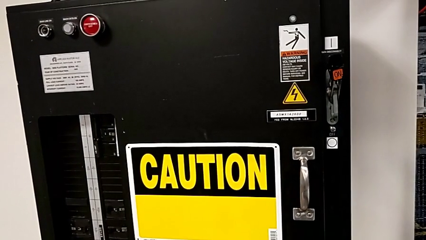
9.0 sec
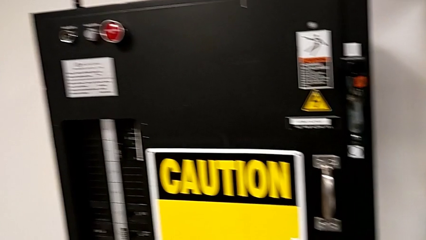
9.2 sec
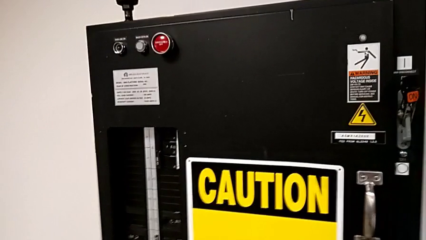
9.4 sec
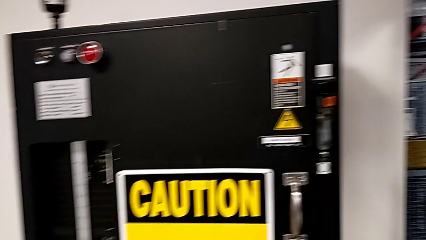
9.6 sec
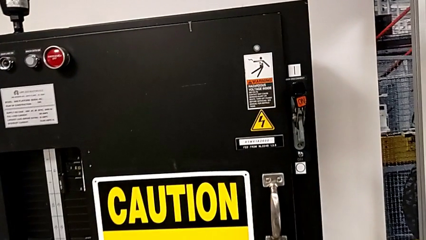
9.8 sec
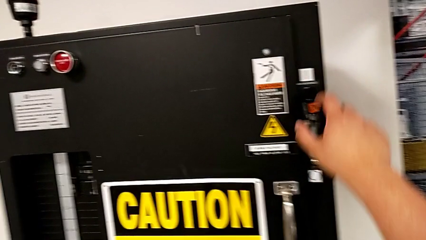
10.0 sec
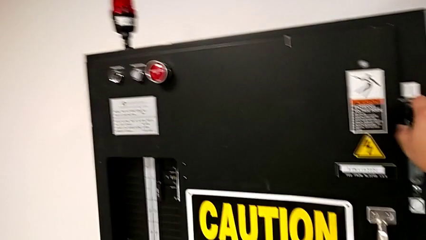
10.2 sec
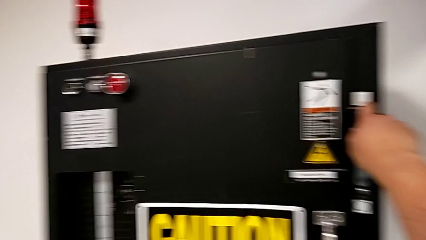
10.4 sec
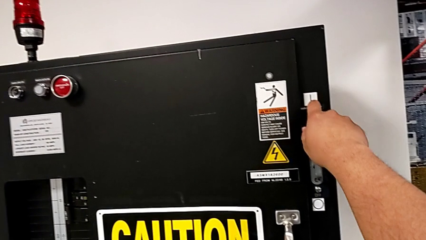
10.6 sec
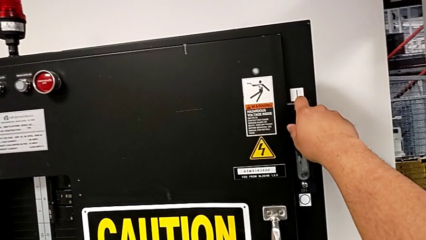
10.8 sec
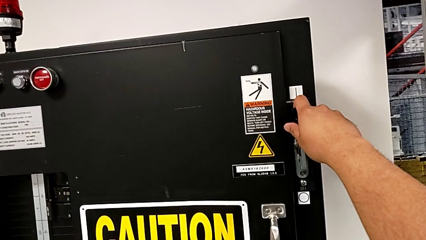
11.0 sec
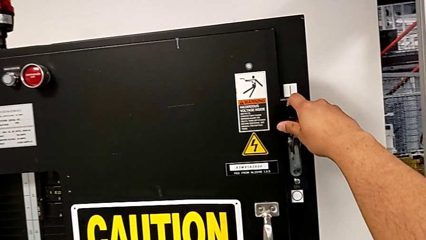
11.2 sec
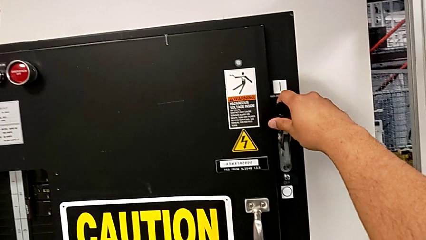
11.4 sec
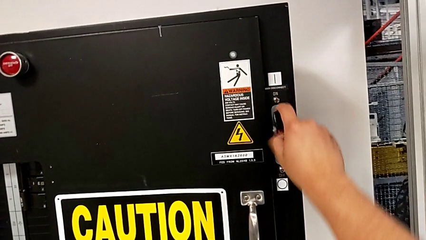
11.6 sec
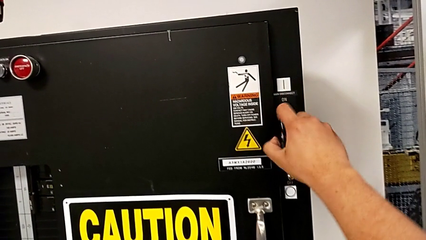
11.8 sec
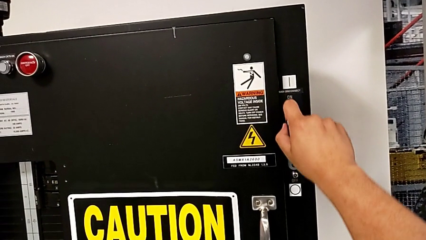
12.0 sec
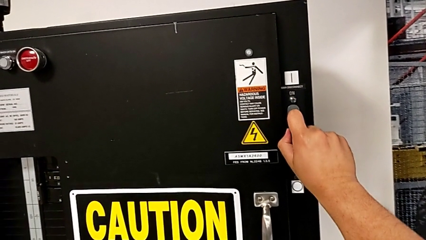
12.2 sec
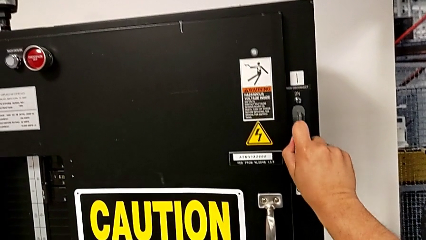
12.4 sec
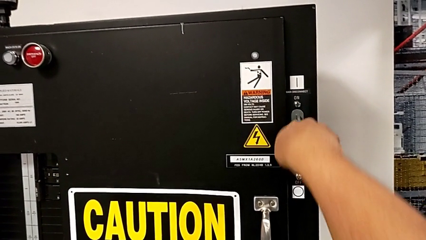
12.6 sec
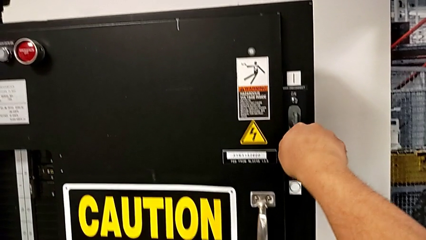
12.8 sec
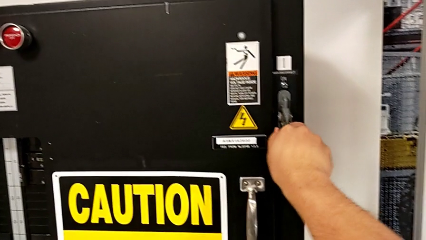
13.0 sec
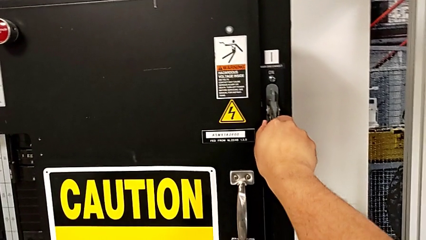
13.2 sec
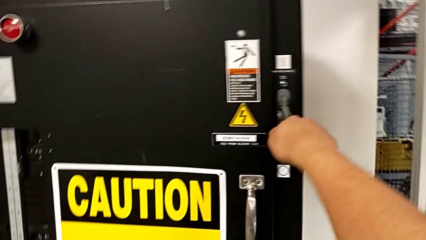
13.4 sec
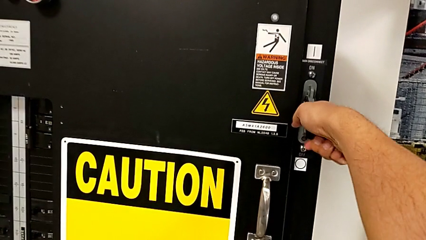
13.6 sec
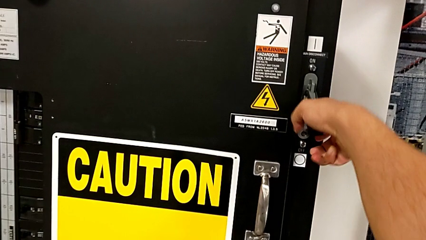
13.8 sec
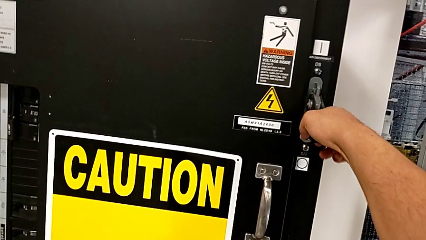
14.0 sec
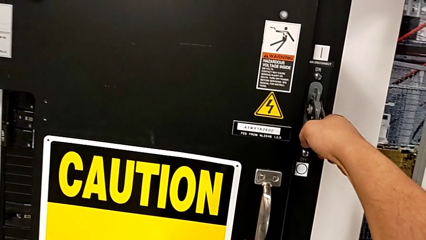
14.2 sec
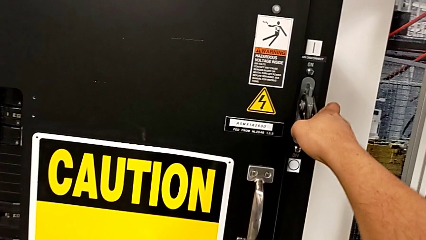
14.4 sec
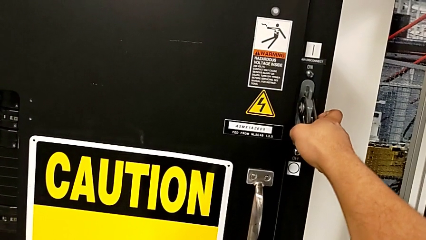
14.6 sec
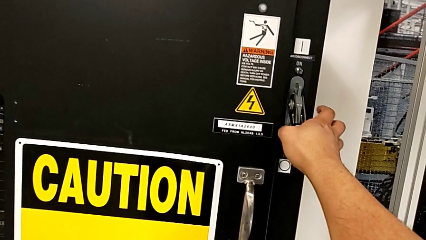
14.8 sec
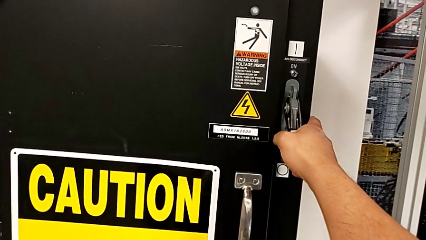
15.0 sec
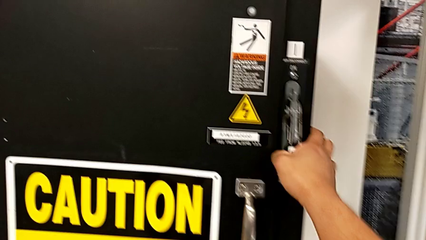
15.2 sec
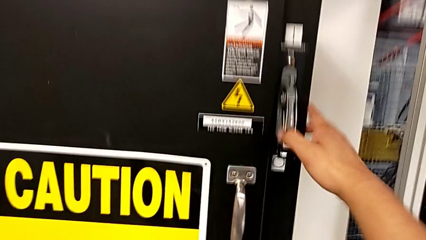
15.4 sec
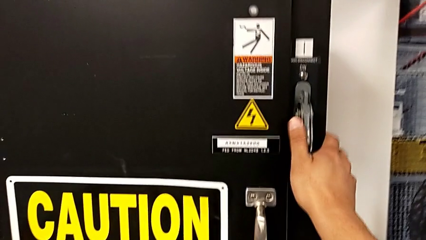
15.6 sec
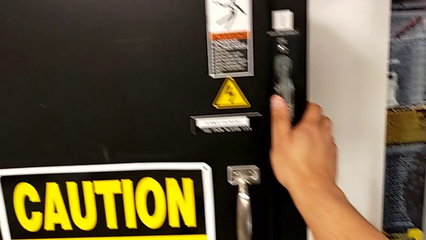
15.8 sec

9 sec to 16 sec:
The camera wearer turns off the circuit breaker. They grab the lever and push it.

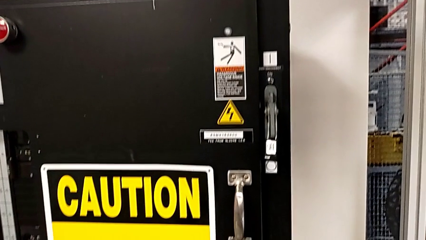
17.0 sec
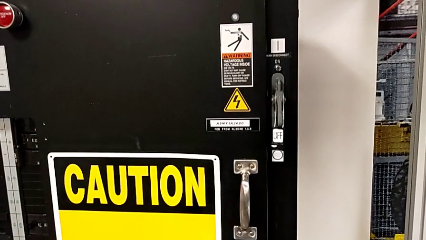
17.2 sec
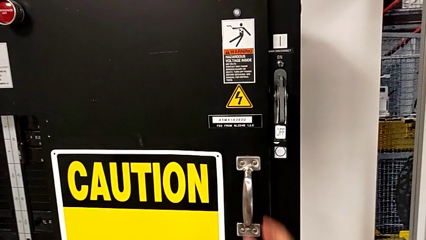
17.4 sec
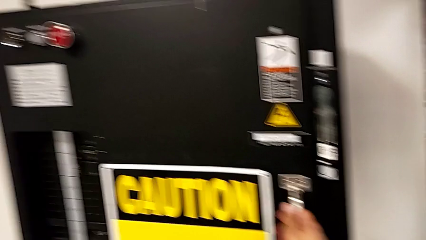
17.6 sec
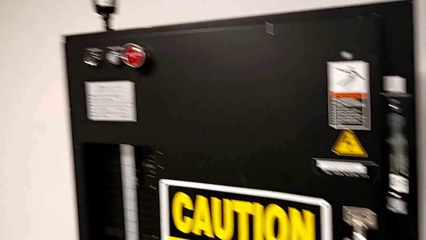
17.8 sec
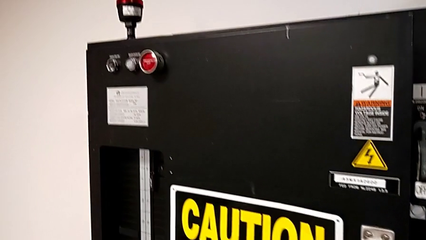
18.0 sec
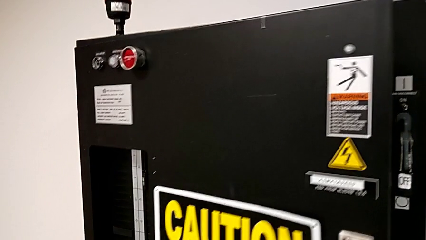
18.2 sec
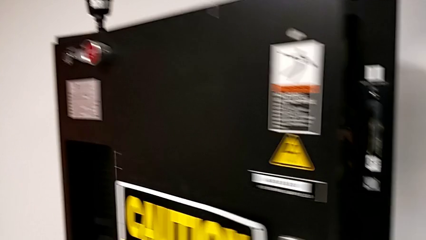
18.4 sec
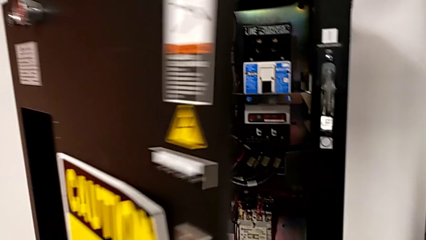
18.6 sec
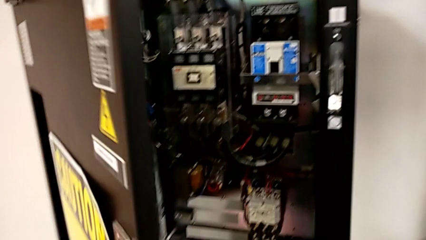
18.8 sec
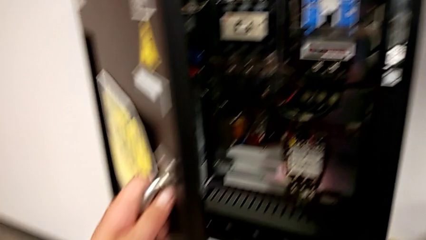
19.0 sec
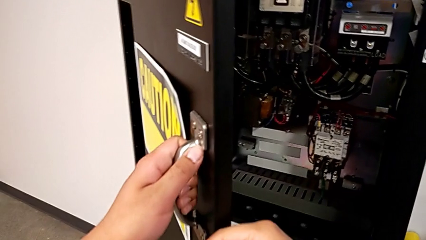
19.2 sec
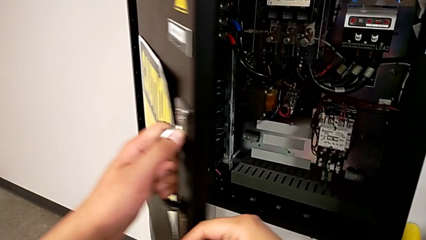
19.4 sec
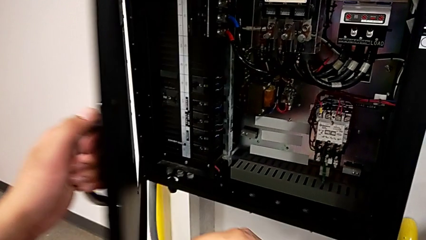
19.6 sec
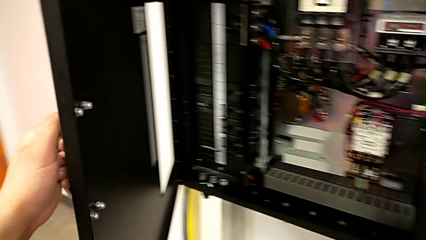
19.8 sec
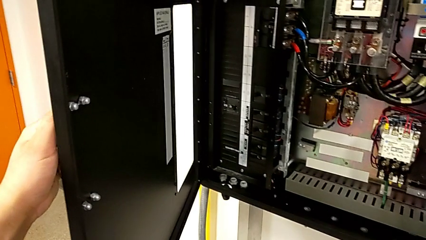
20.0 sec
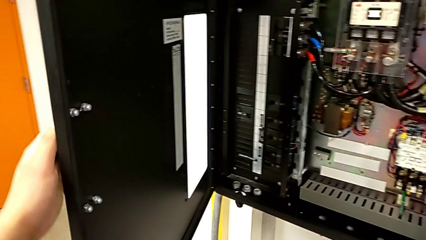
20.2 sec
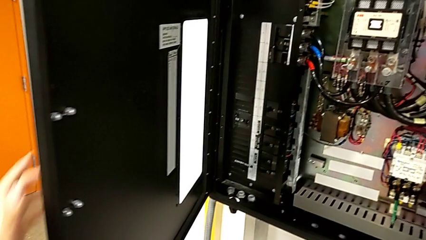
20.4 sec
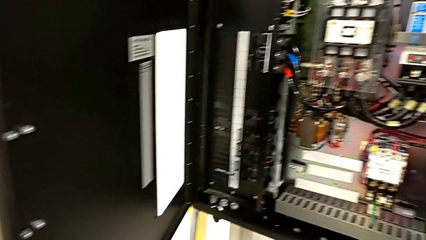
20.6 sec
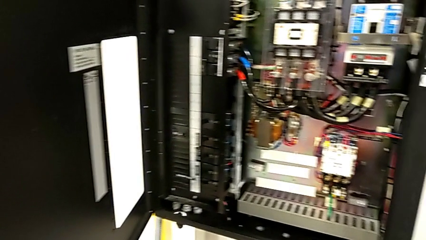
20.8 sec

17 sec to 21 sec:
The camera wearer opens the door of the circuit breaker panel. They open the front panel door.

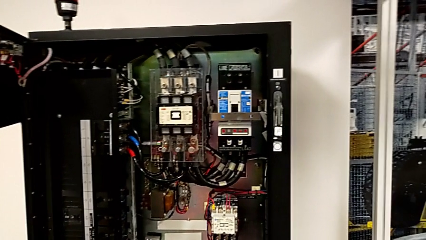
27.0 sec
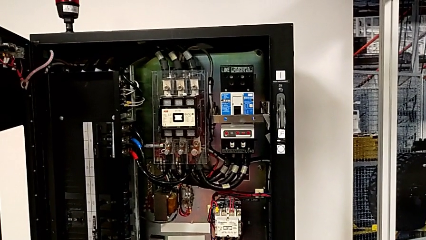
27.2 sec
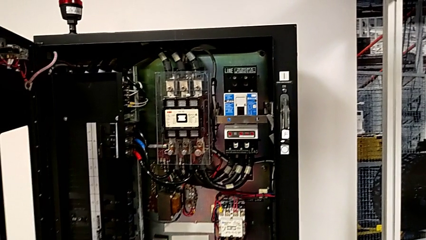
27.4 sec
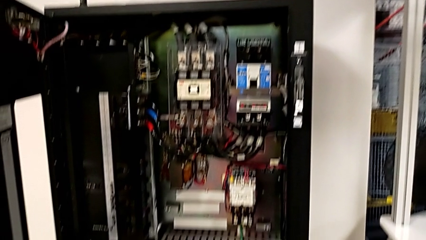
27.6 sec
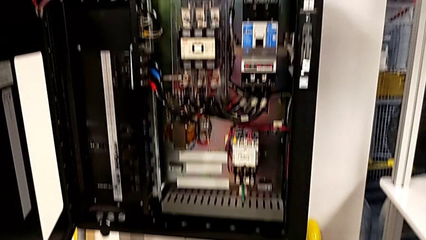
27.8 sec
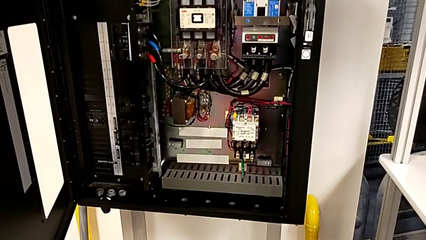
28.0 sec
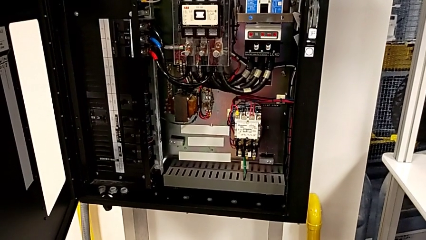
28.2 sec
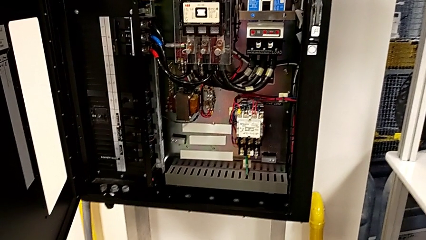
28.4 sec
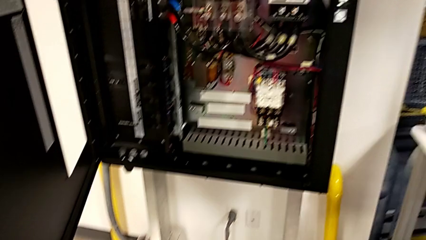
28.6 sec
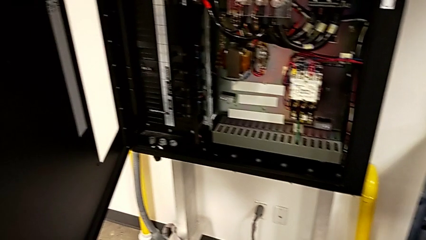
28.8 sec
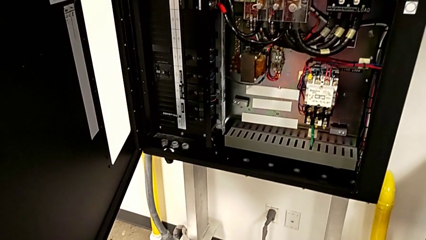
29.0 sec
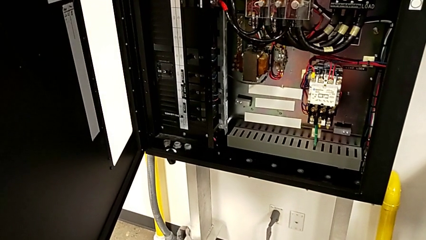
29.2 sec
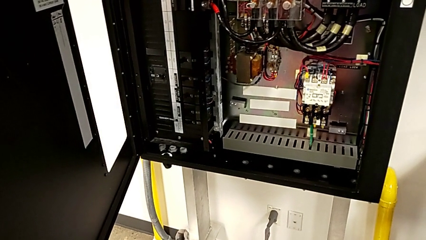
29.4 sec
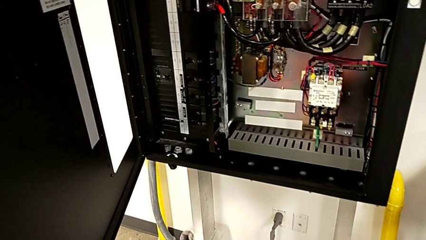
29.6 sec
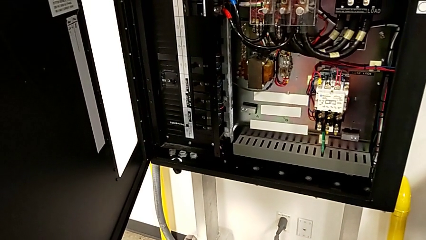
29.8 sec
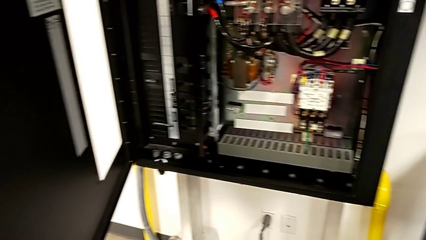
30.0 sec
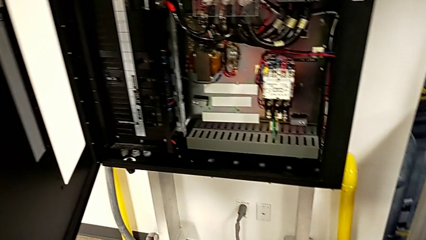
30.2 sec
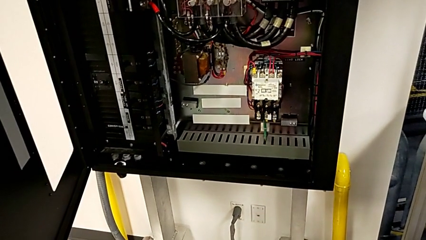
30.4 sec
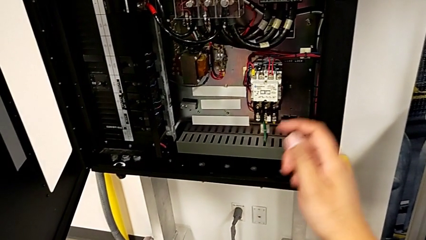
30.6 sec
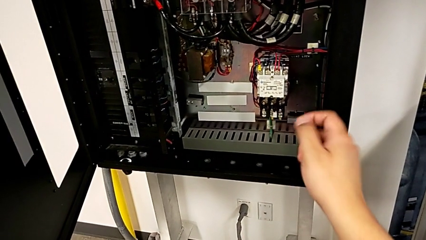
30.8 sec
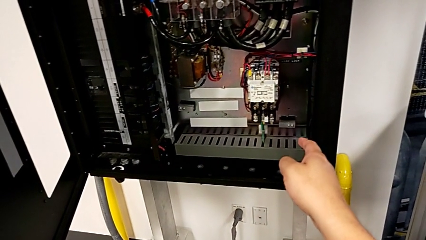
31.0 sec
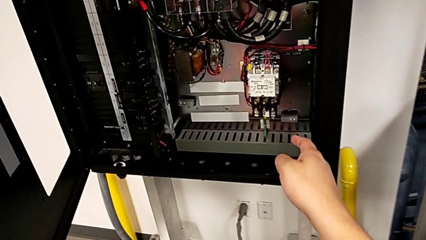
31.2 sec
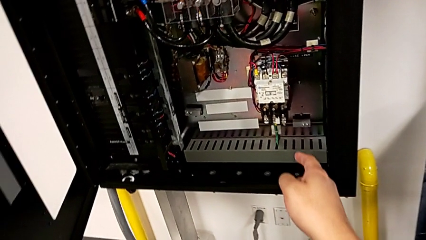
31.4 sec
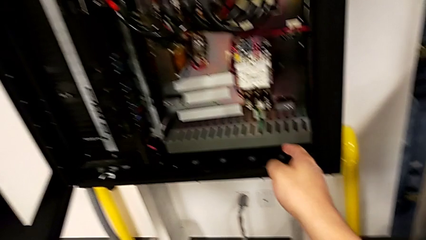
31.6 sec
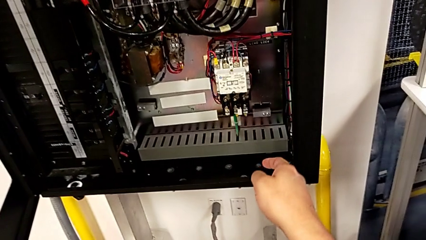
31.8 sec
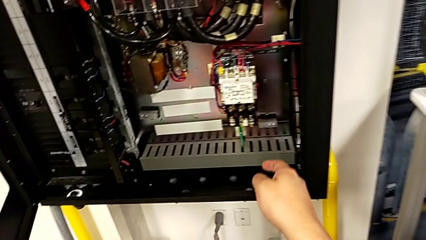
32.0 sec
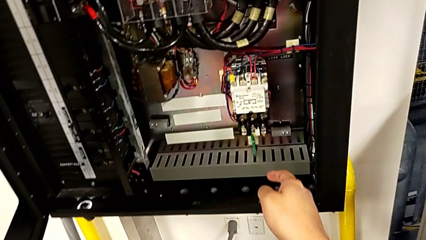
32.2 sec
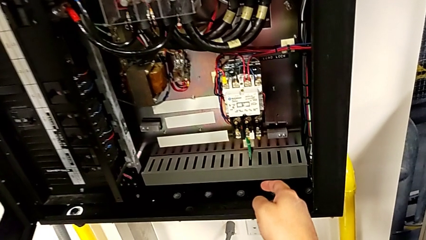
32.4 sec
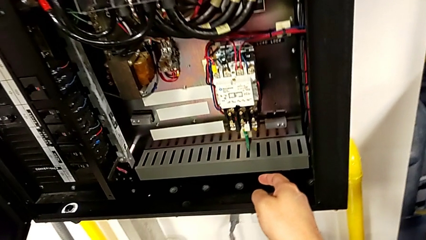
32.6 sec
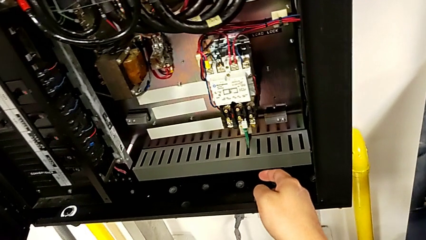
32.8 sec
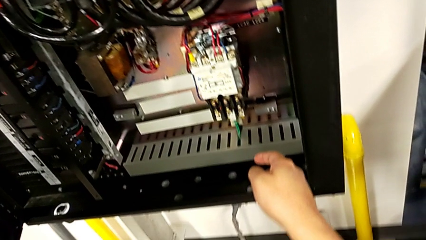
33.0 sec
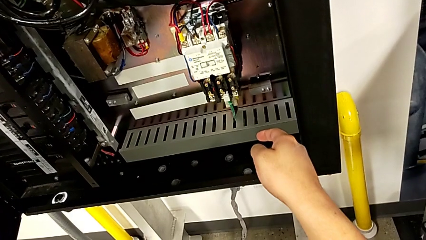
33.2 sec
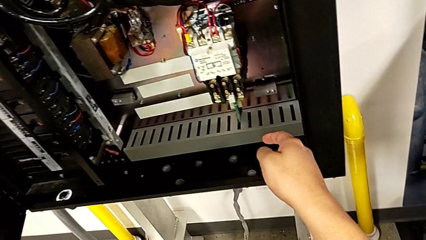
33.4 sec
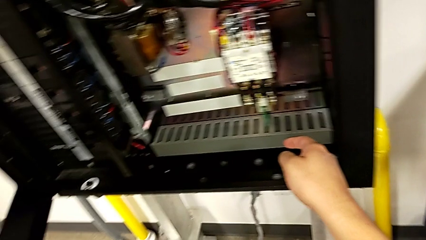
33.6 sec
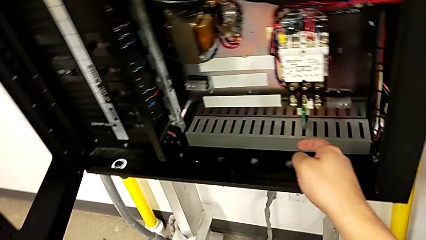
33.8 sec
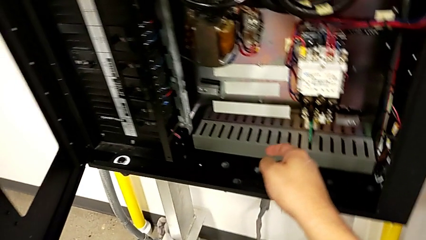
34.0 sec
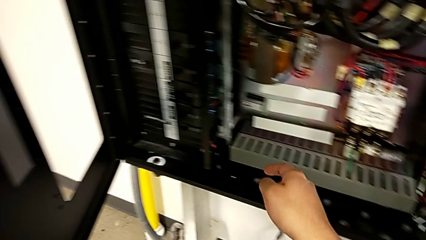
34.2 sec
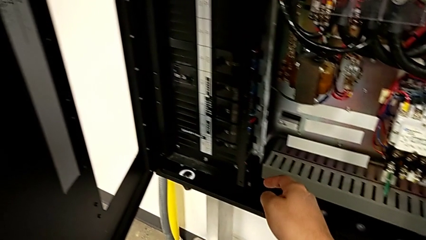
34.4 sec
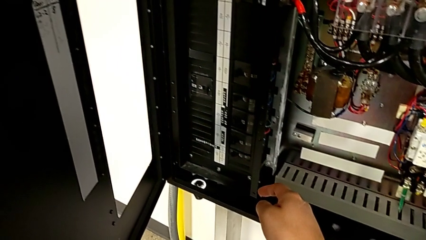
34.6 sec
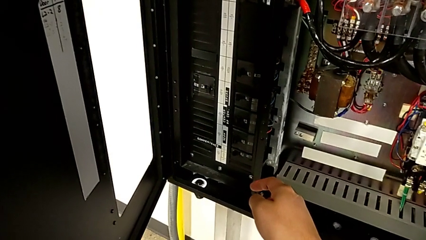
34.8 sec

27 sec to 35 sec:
The camera wearer is inspecting the circuit breaker box for damage.
